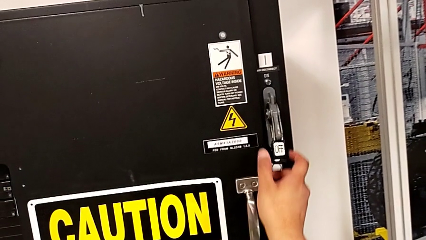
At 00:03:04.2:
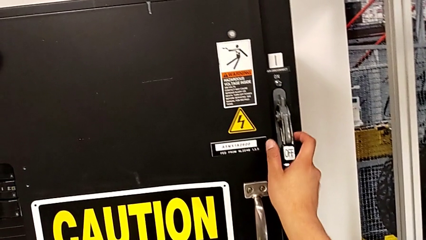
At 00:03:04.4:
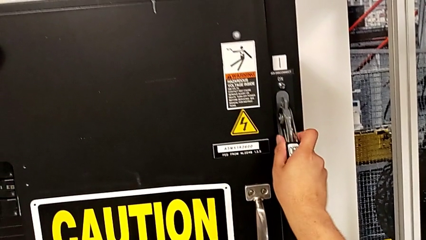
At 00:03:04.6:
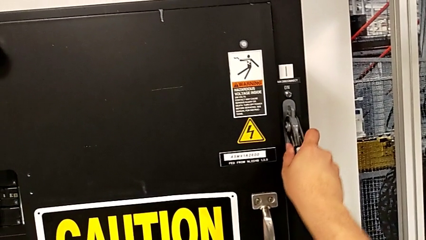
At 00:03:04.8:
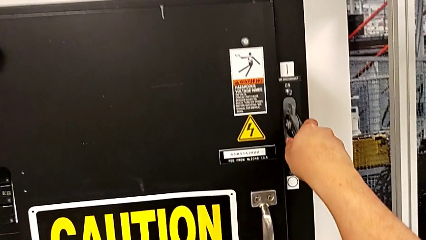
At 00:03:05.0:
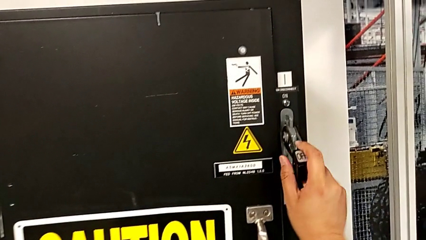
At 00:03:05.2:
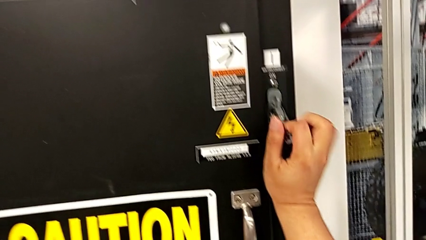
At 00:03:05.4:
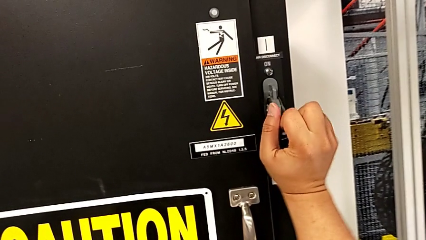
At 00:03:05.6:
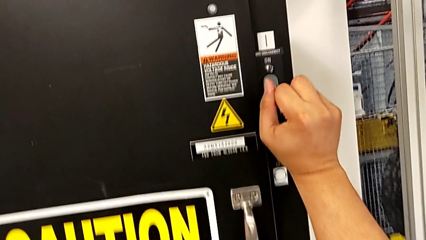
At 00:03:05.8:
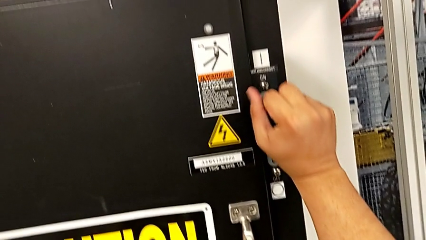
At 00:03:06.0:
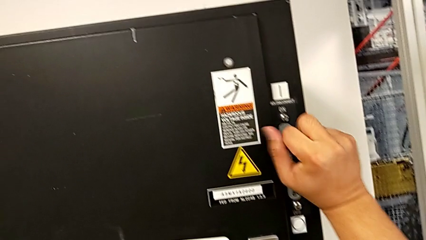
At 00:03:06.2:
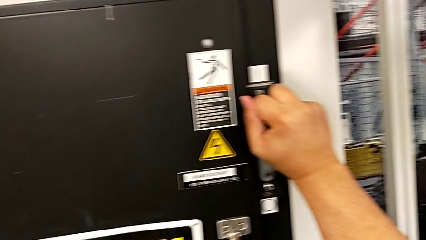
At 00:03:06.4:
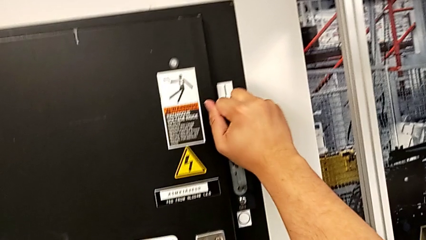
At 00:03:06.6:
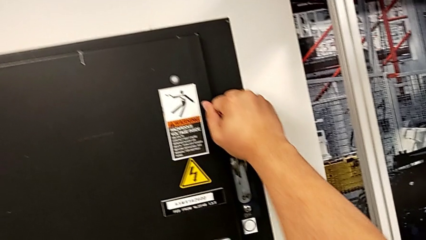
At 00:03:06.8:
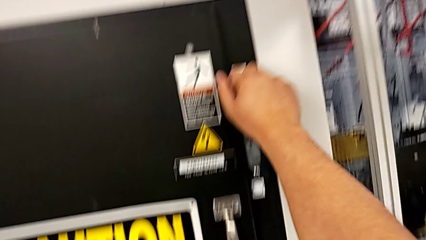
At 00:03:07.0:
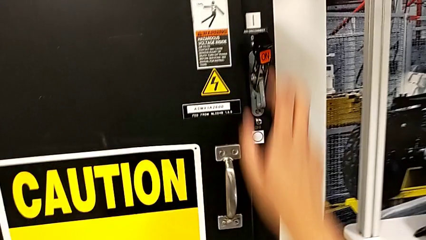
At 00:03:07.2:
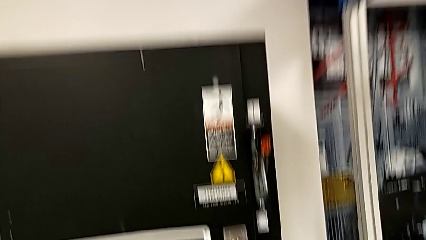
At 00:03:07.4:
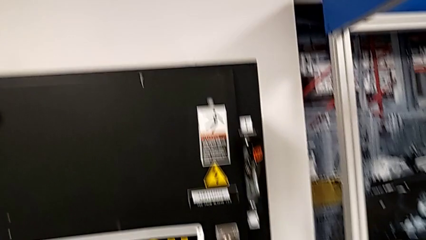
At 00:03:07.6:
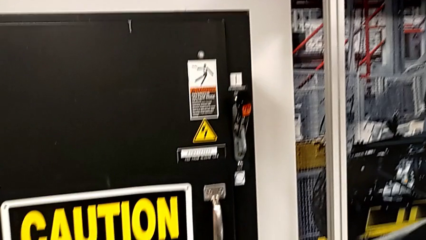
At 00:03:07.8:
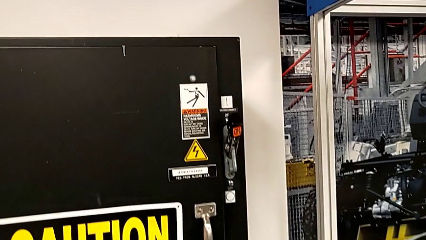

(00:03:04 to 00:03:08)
The camera wearer is changing the circuit breaker from the circuit breaker box. They pull the lever.
